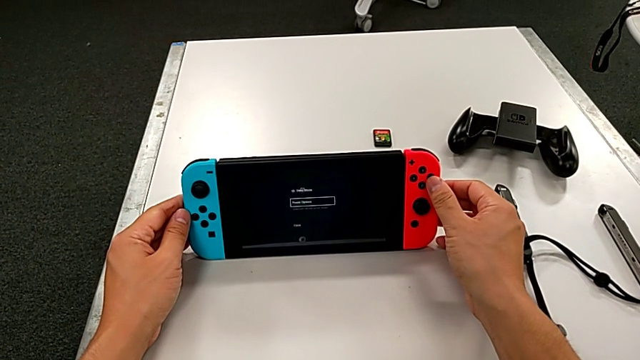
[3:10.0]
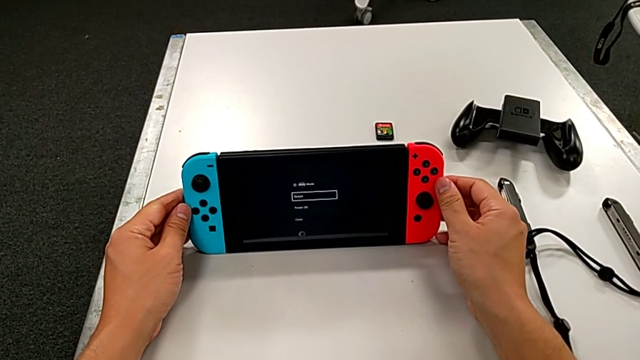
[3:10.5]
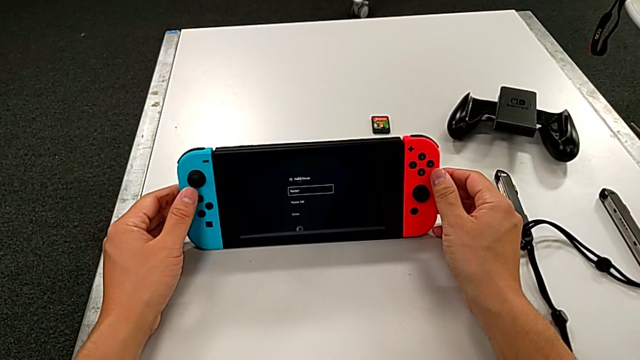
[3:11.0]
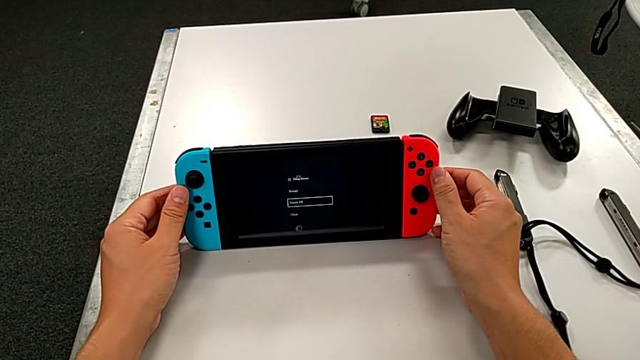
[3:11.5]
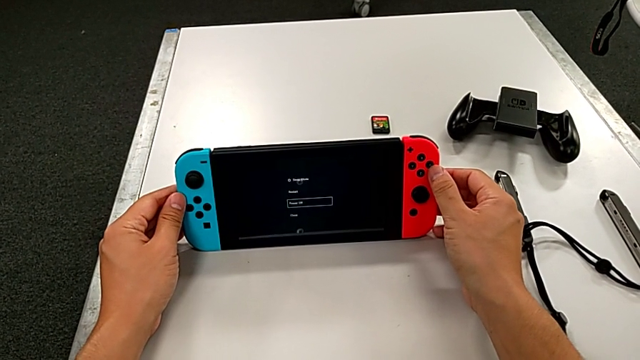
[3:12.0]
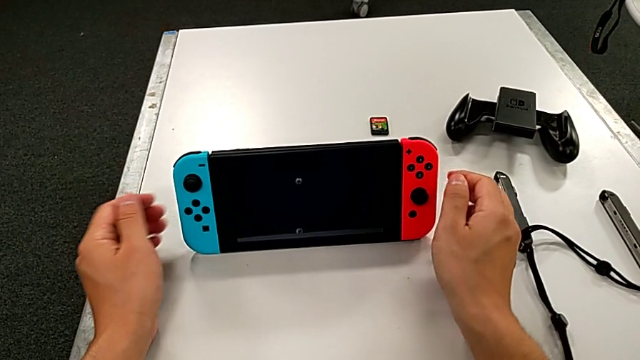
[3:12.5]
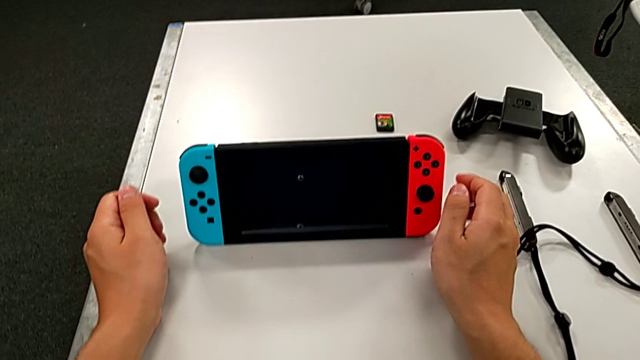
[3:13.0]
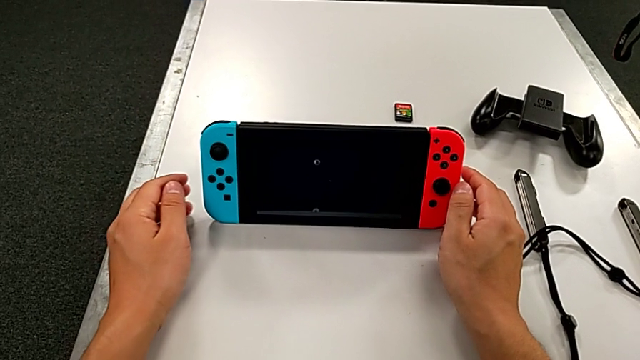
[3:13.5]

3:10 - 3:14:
The camera wearer is turning off the Nintendo Switch. They keep turning off the Nintendo Switch.
